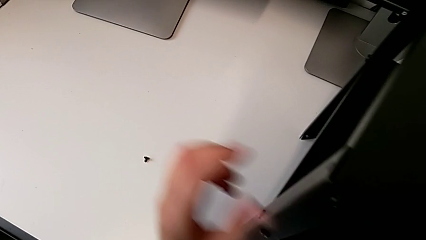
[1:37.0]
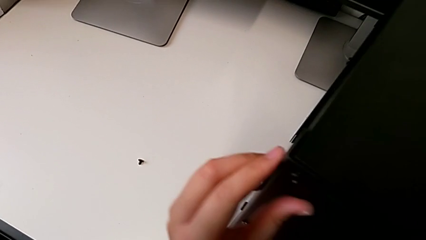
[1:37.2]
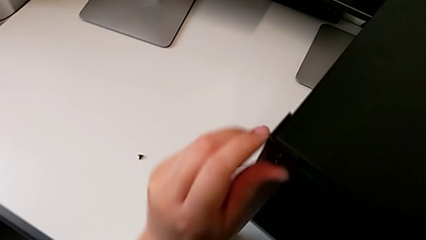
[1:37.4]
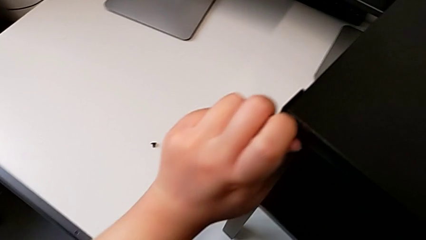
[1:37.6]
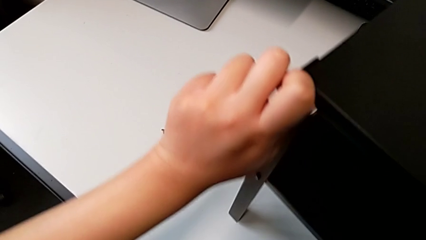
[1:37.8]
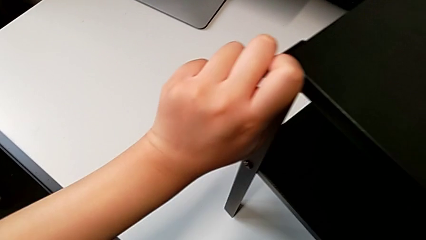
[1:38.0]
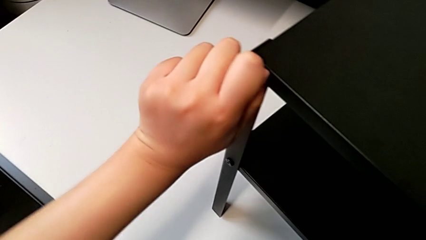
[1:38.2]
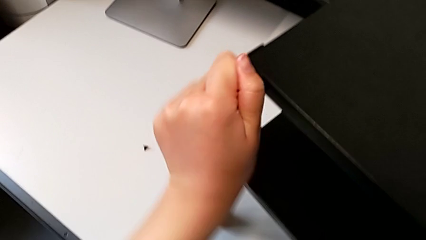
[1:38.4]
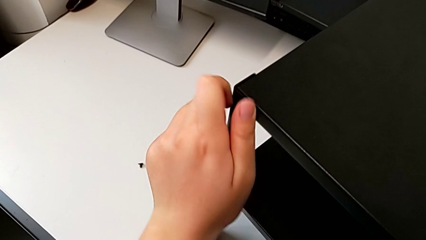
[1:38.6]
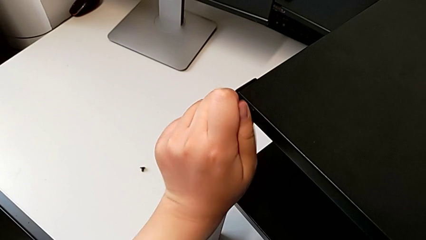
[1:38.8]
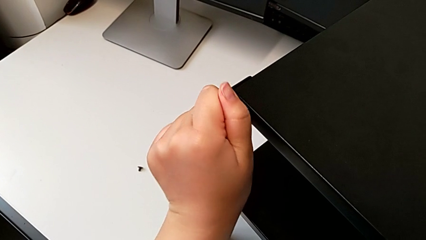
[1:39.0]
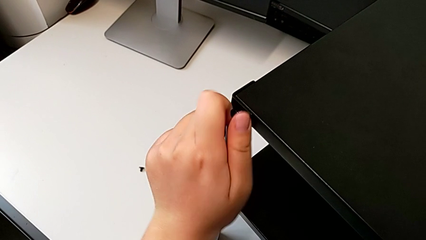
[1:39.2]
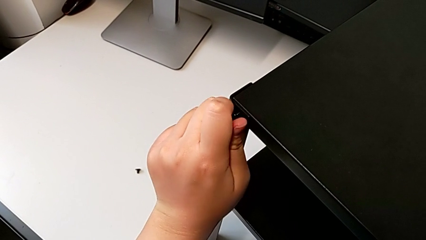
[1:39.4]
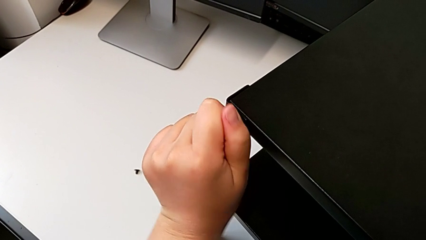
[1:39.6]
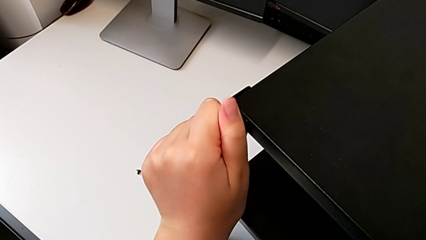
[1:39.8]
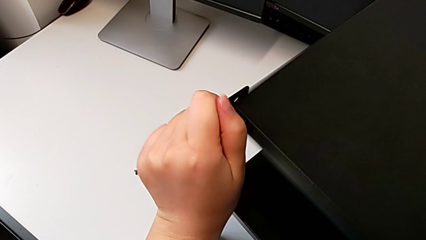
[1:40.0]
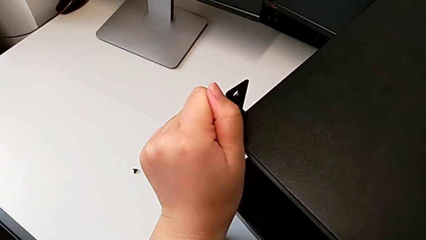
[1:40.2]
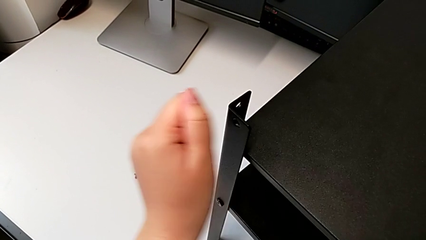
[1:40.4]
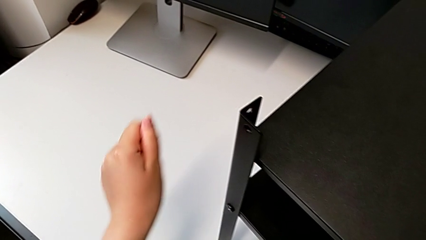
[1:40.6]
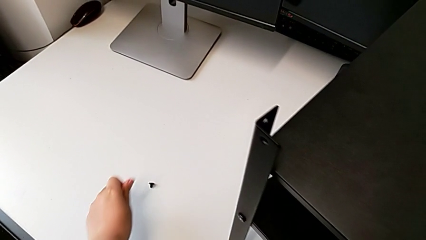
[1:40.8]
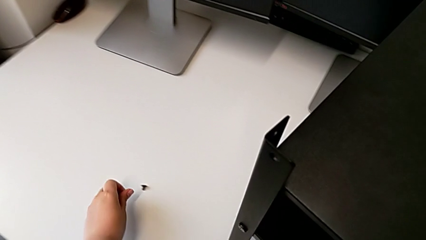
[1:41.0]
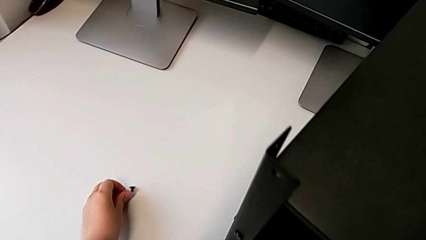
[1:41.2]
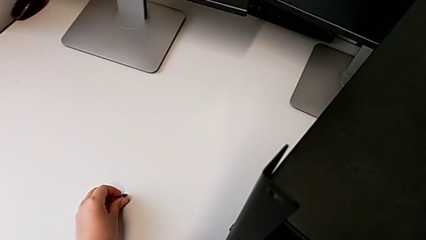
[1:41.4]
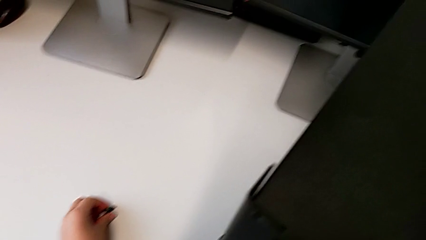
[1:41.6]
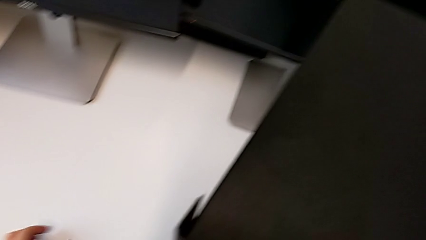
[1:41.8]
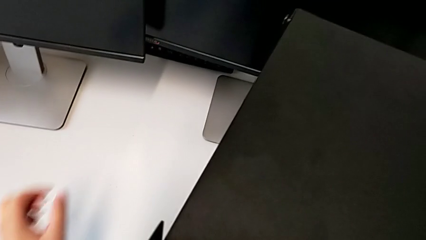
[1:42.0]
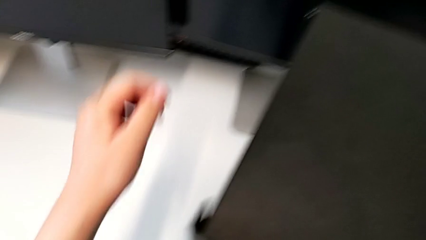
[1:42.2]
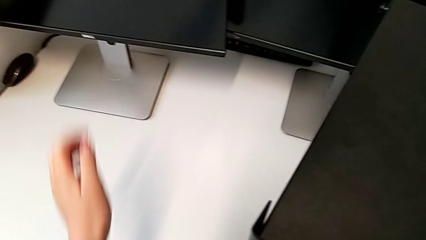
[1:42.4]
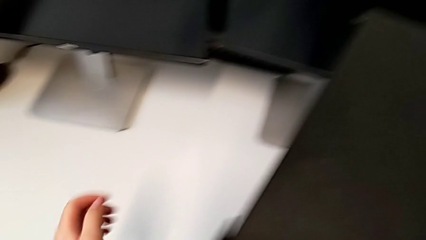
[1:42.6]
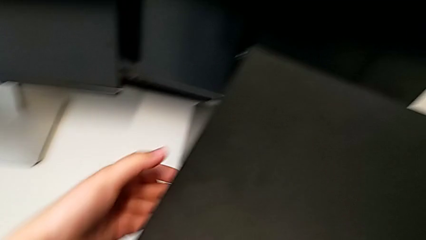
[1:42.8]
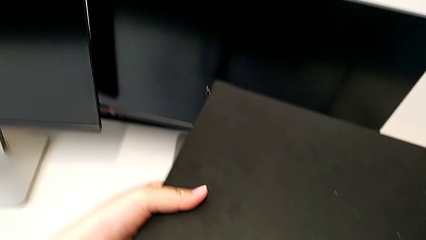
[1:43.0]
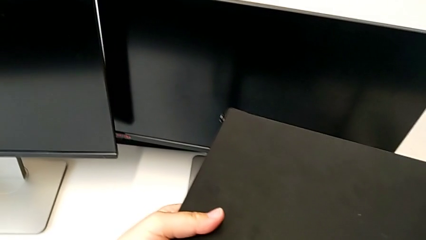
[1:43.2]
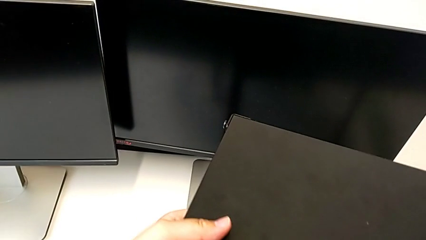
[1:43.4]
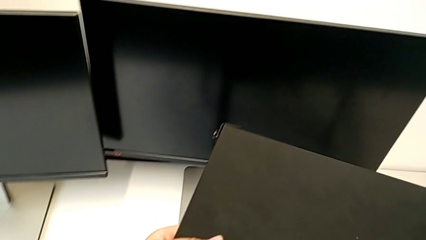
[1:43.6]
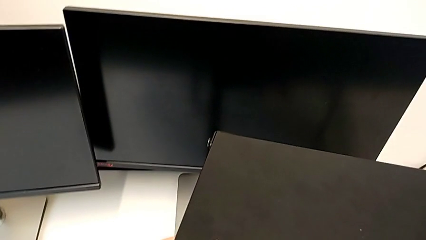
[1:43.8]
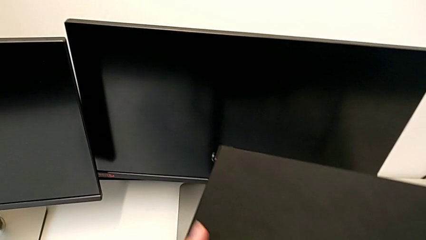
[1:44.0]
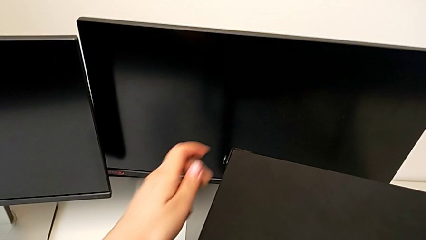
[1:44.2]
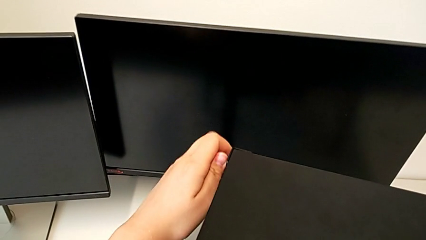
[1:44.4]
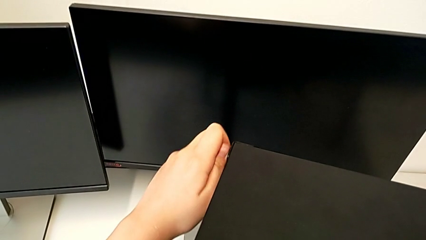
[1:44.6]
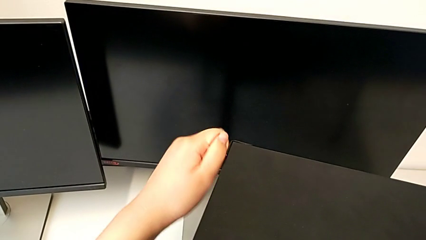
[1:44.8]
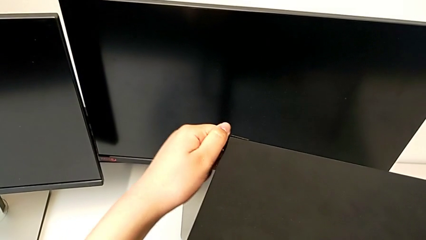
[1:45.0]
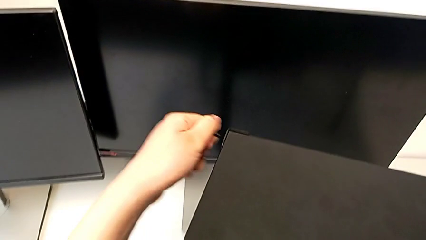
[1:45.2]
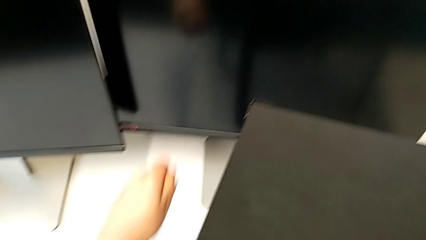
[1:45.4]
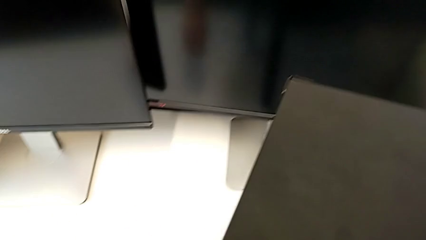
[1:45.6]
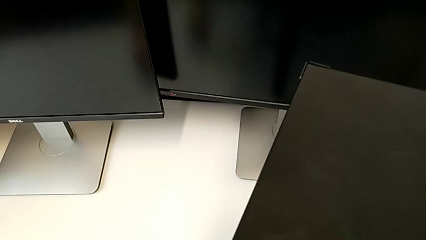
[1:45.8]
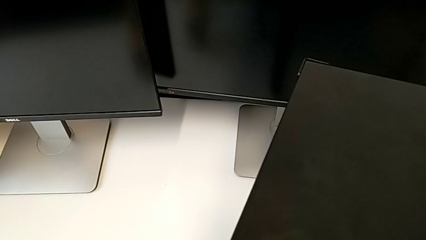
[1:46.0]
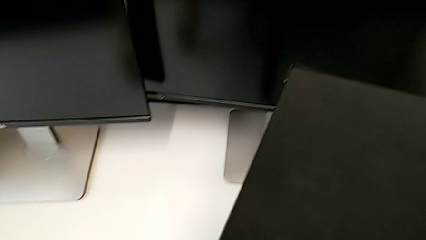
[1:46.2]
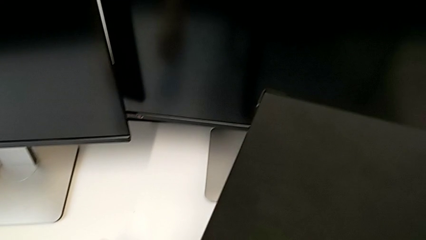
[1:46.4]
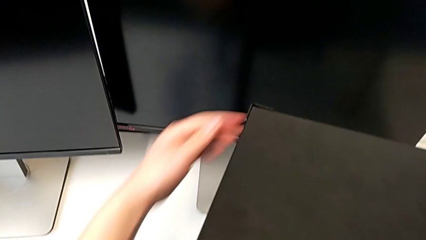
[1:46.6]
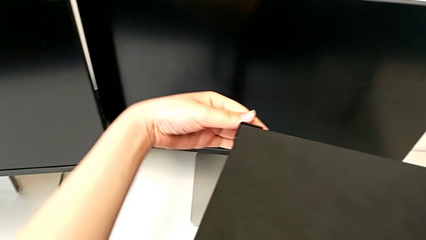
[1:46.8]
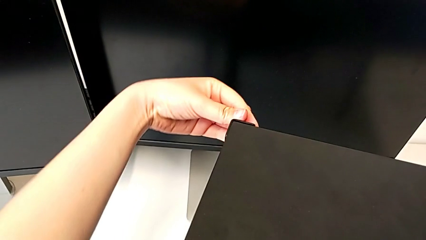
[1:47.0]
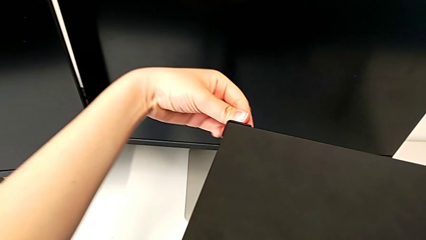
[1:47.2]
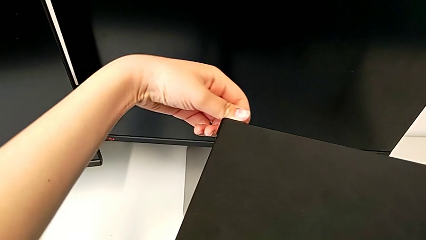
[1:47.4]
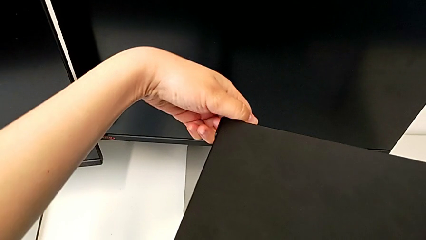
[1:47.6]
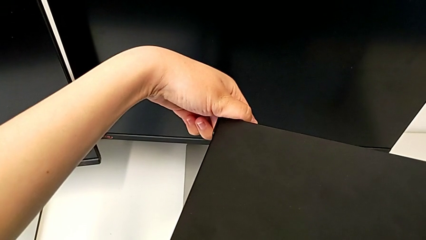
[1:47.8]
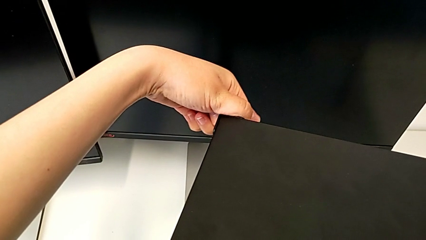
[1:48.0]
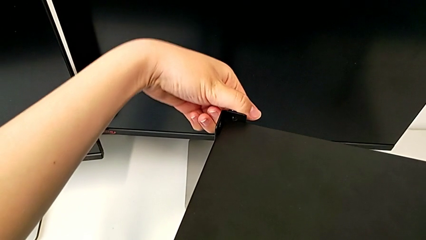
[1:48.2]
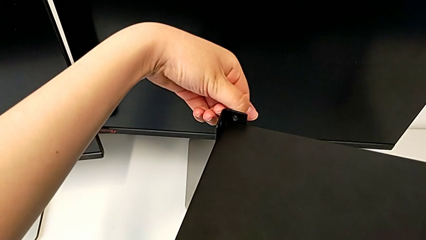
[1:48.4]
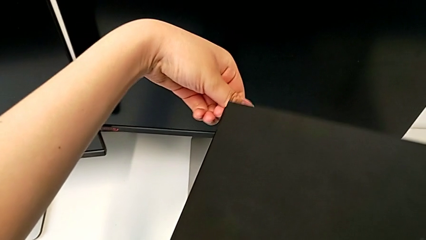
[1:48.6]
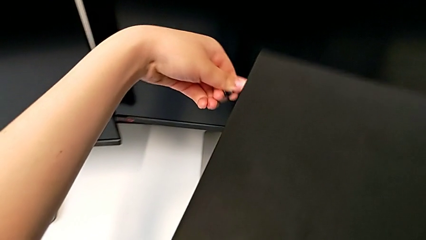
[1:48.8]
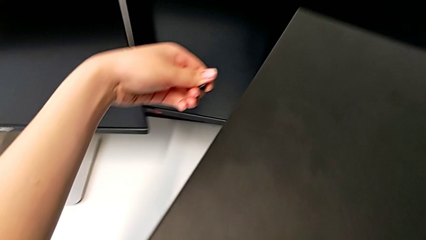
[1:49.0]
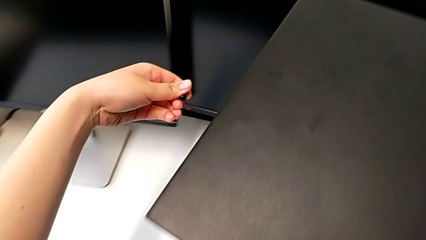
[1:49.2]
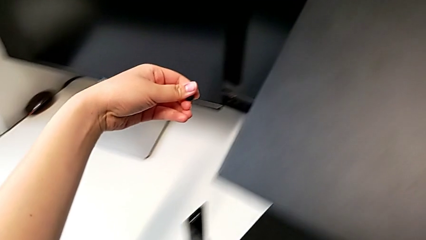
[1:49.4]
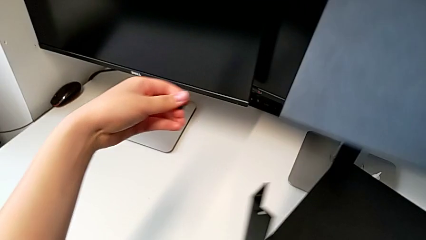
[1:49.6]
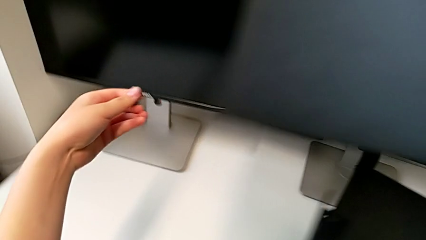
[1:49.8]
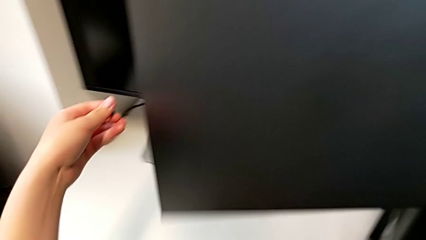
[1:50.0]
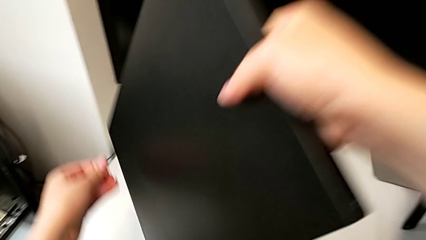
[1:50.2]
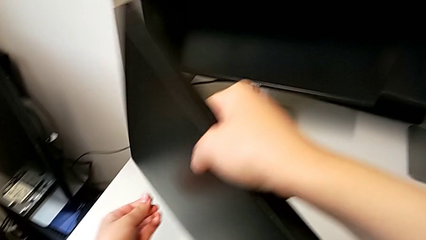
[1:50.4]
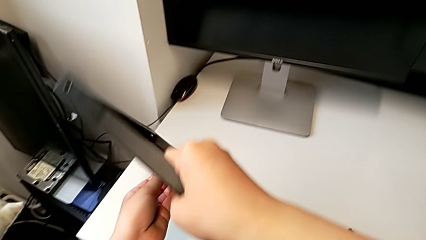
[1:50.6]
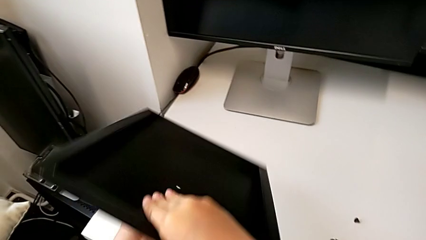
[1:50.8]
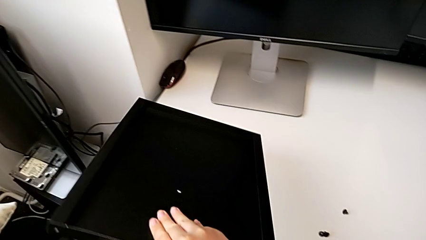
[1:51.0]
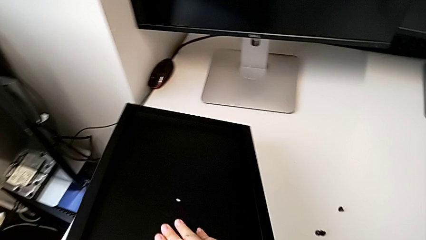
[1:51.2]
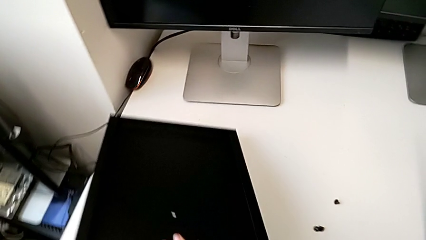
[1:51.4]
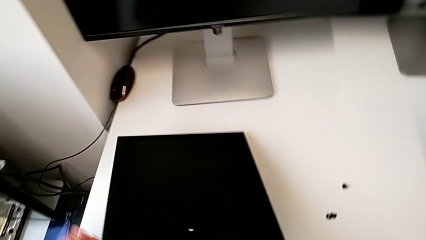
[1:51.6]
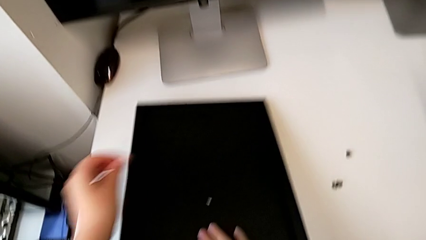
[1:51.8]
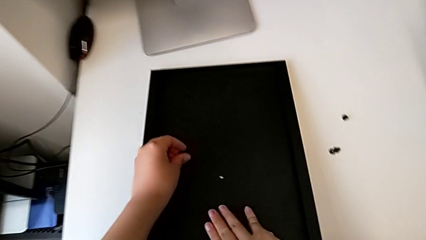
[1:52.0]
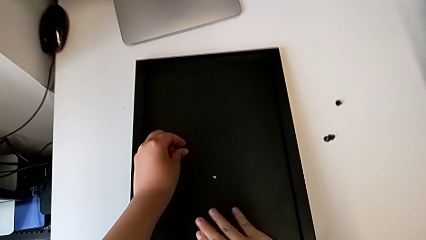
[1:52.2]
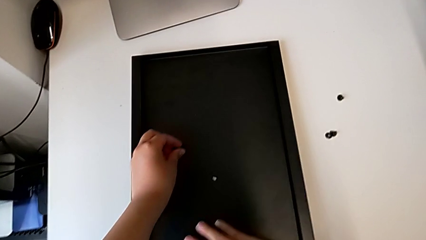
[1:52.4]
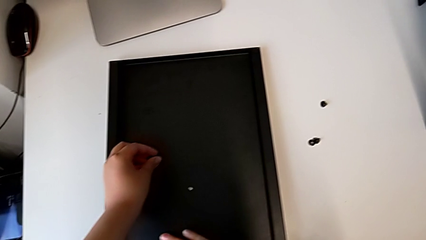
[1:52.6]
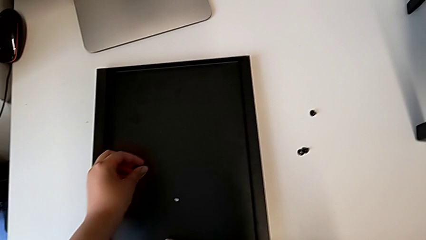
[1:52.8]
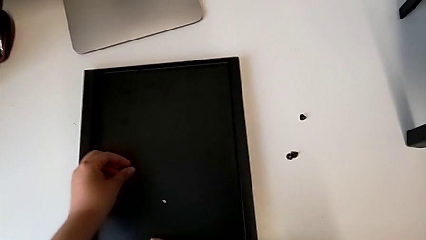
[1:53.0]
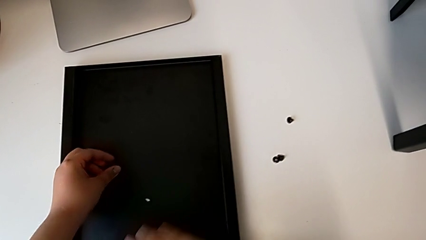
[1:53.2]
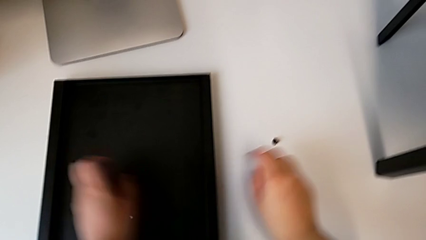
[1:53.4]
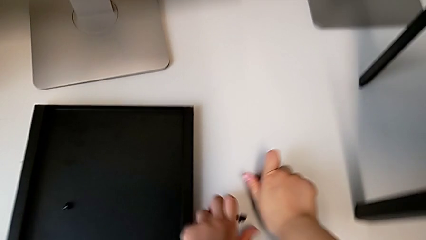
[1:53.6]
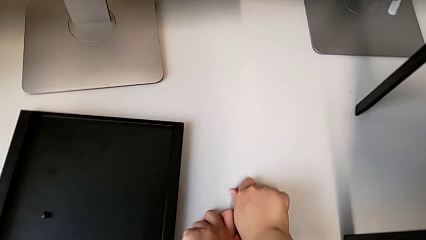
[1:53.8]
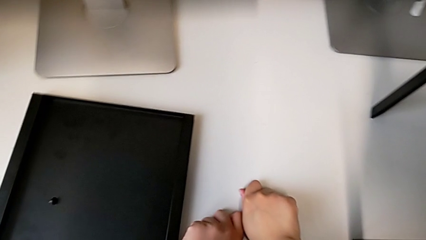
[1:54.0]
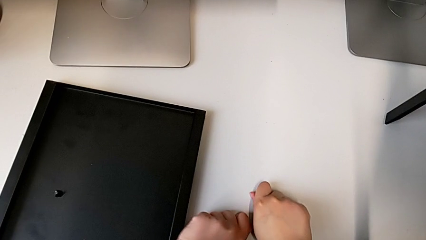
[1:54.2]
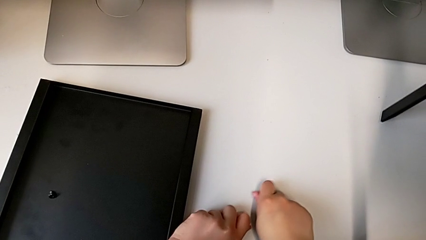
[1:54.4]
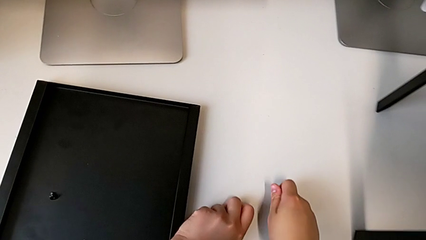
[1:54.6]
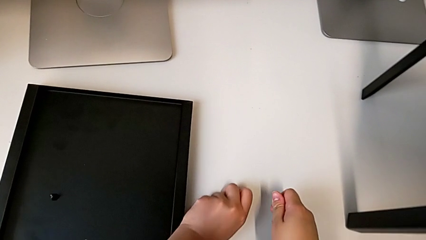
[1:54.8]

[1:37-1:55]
The camera wearer is disassembling the top table of the furniture. They unscrew the hex socket head, disassemble it, place it, wrongly disassemble the top tray, still having 2 hex socket heads on the furniture, unscrew the hex socket head, place it, unscrew the hex socket head, withdraw the top tray, place it, place the hex socket head with the left hand and grab it.
